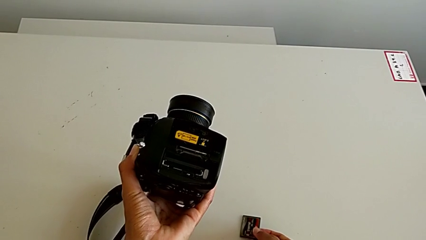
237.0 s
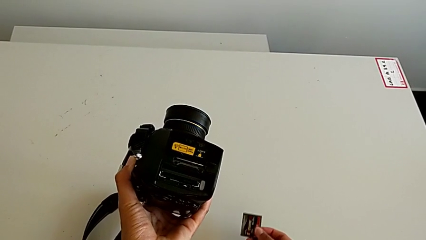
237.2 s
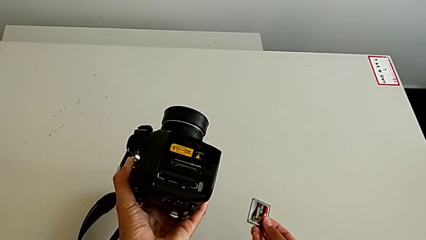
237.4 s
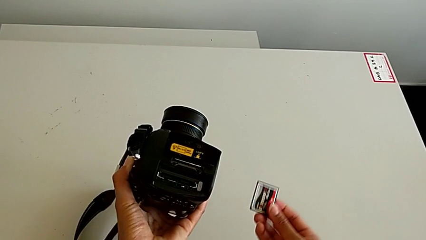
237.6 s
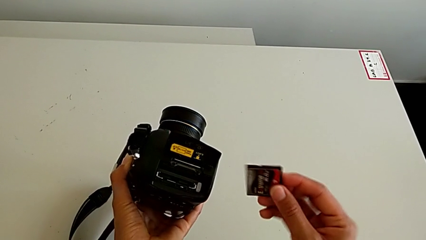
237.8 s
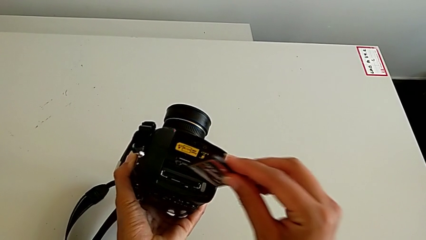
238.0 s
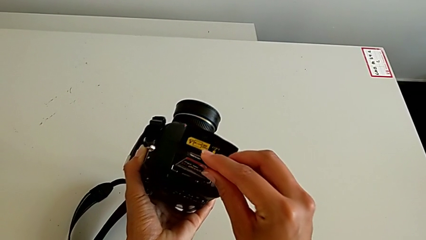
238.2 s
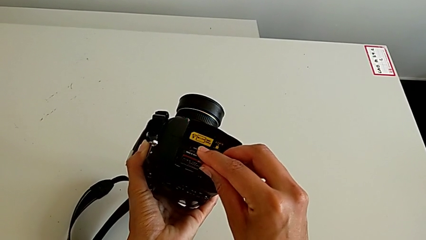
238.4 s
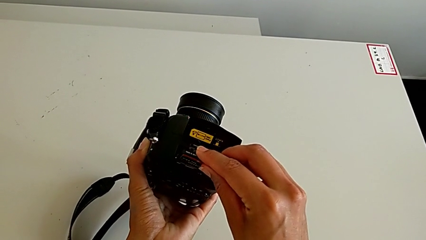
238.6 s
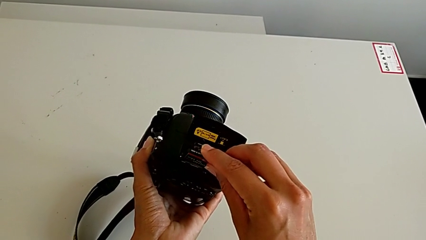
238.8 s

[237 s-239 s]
The camera wearer inserts the SD card. They begin to insert the SD card.
